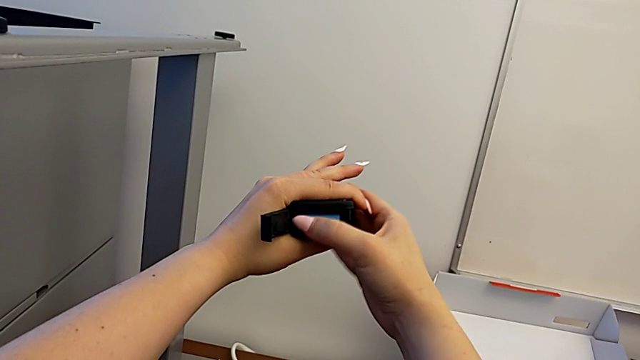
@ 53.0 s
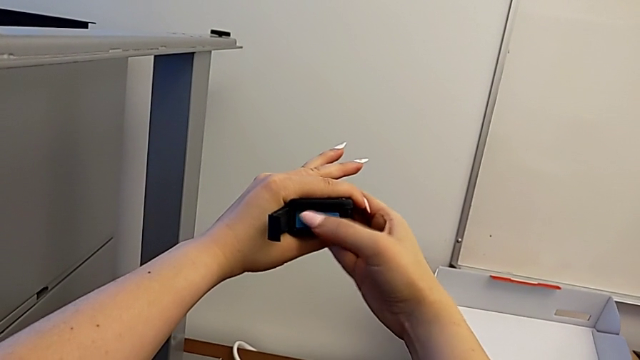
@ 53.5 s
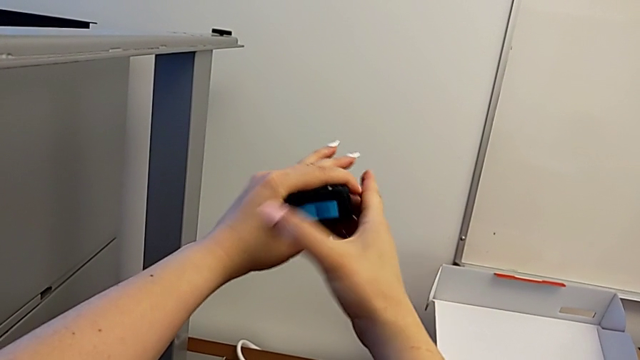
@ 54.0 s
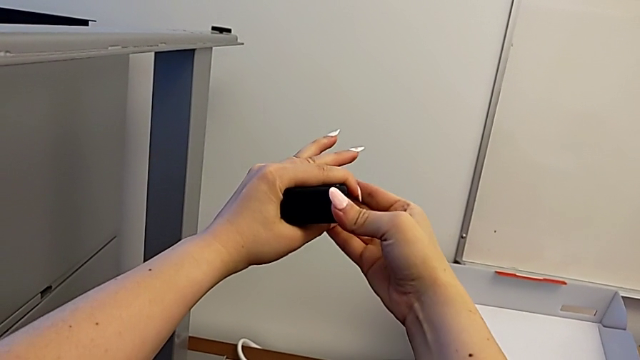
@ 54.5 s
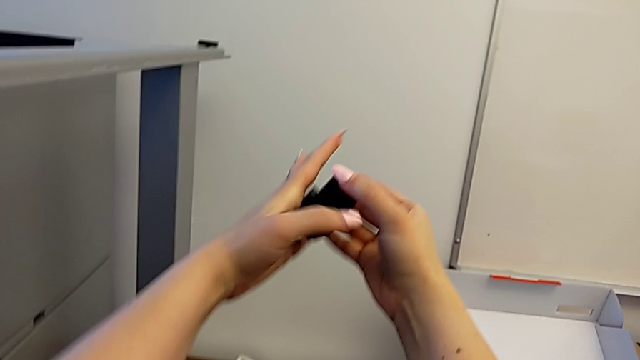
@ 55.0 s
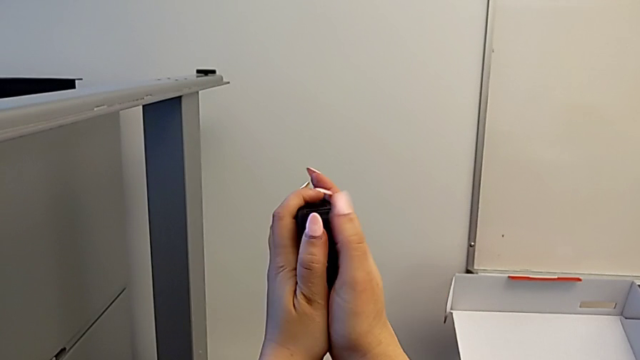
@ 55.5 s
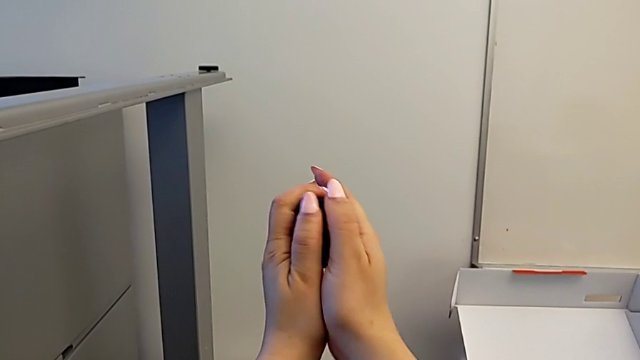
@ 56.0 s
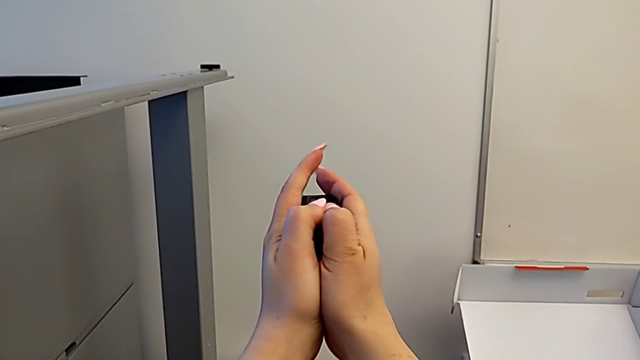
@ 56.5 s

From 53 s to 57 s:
The camera wearer is changing the battery for the GoPro. They close the battery door.

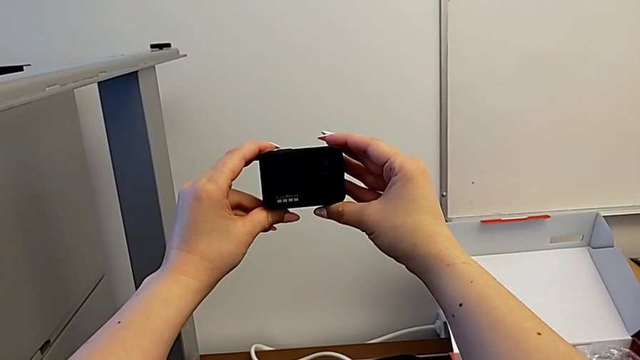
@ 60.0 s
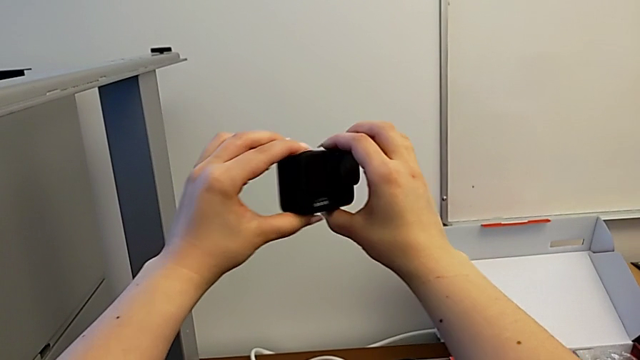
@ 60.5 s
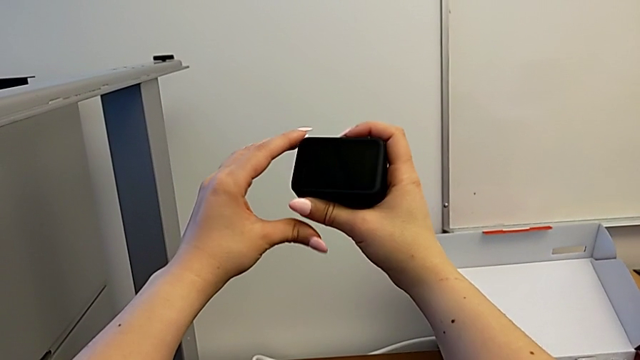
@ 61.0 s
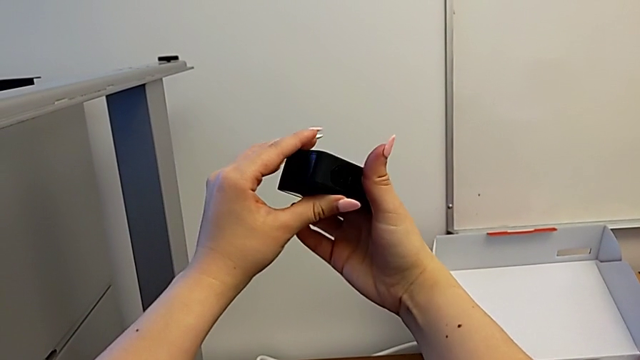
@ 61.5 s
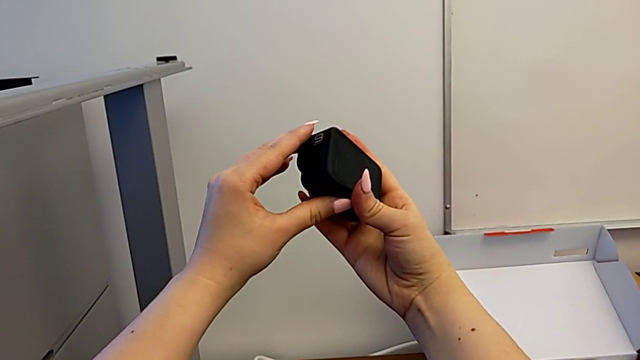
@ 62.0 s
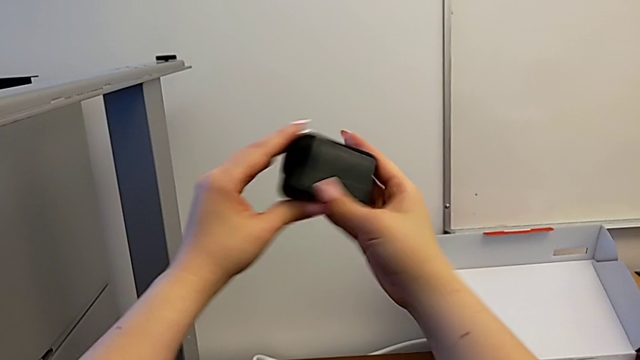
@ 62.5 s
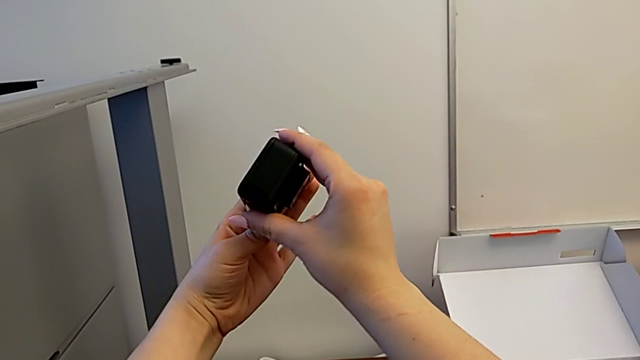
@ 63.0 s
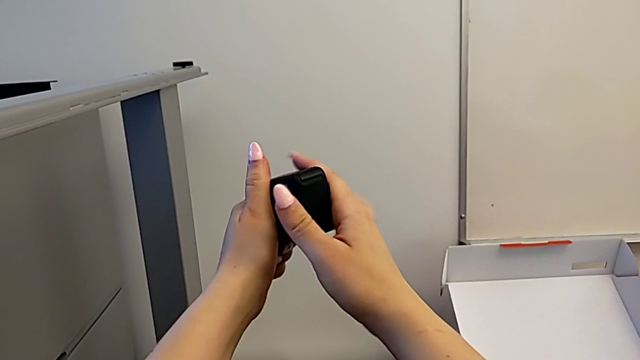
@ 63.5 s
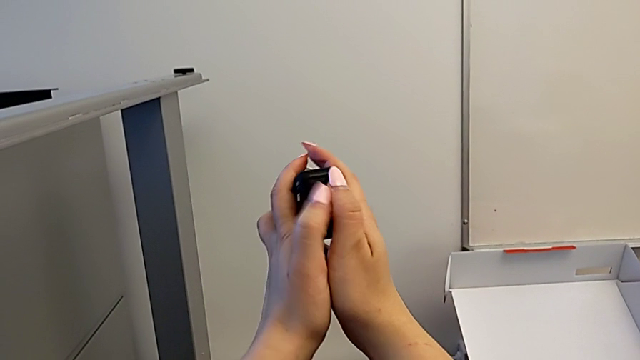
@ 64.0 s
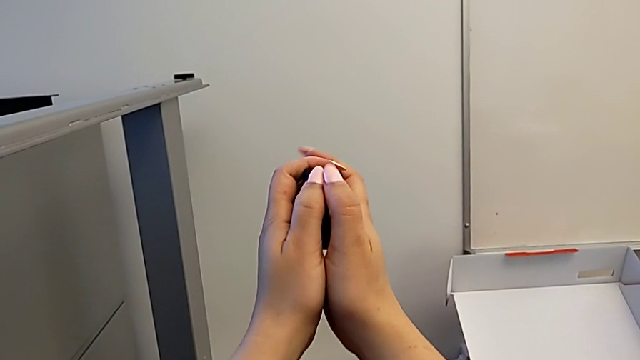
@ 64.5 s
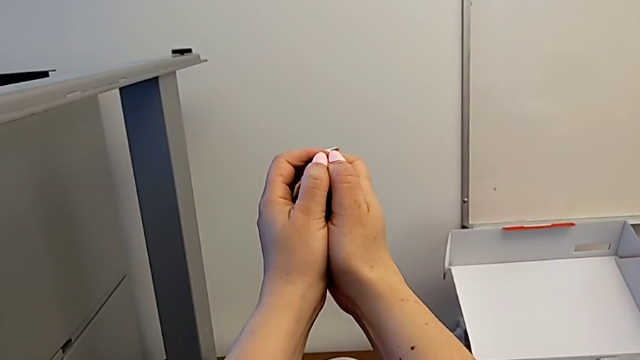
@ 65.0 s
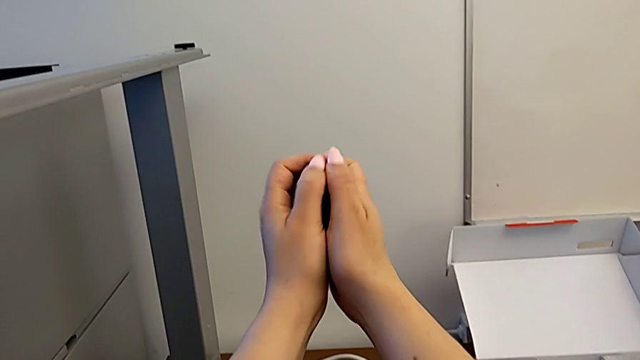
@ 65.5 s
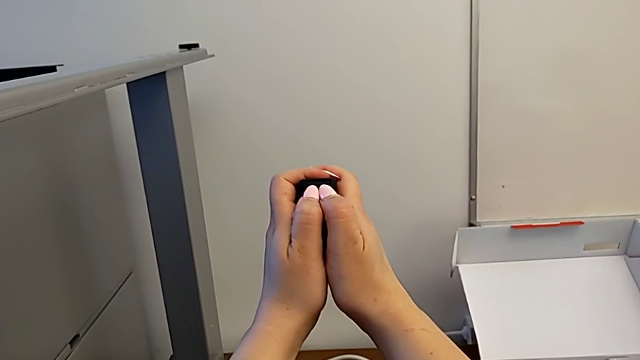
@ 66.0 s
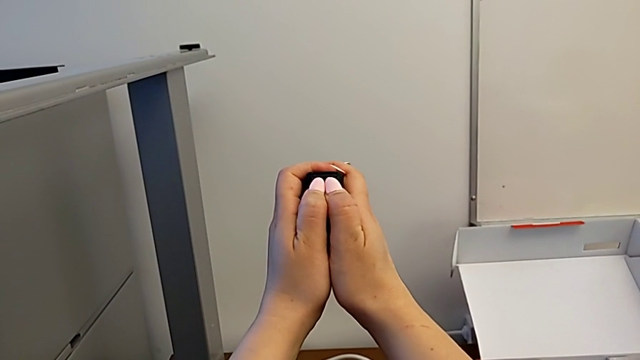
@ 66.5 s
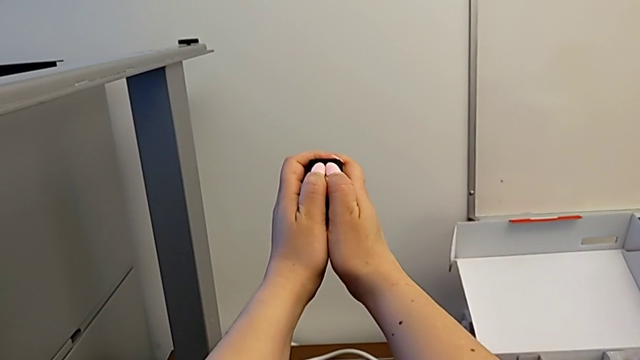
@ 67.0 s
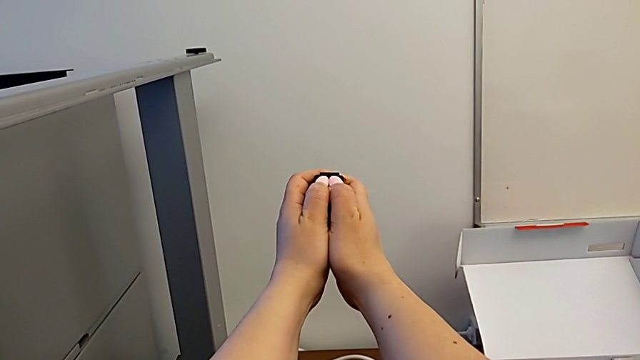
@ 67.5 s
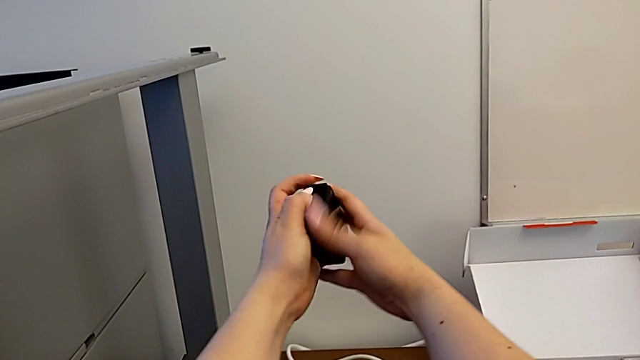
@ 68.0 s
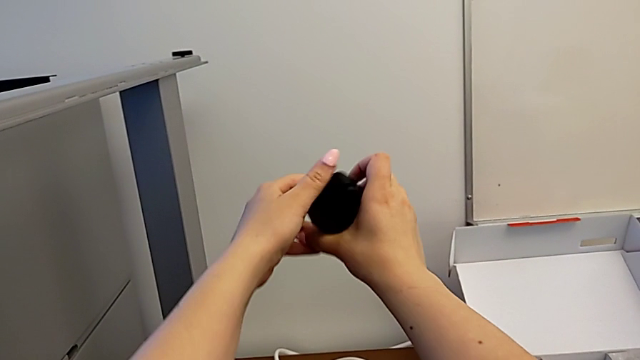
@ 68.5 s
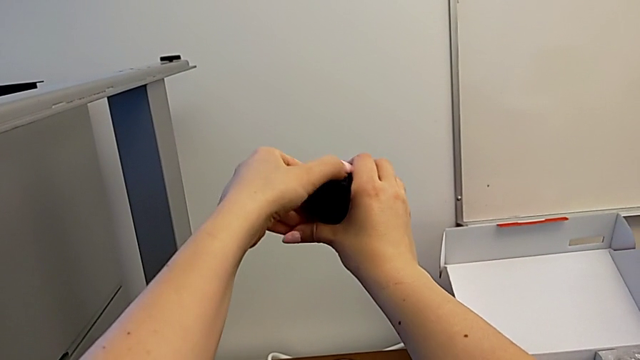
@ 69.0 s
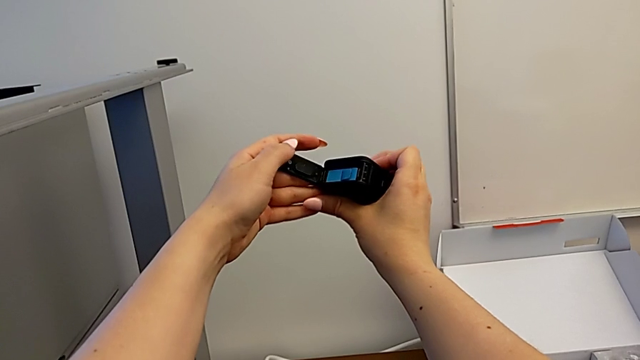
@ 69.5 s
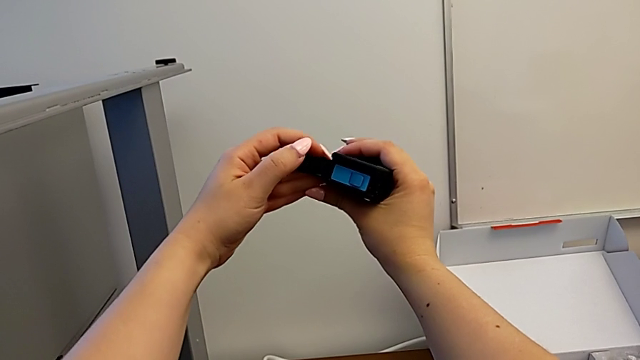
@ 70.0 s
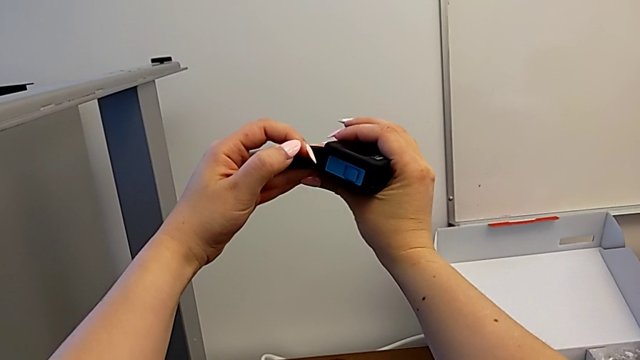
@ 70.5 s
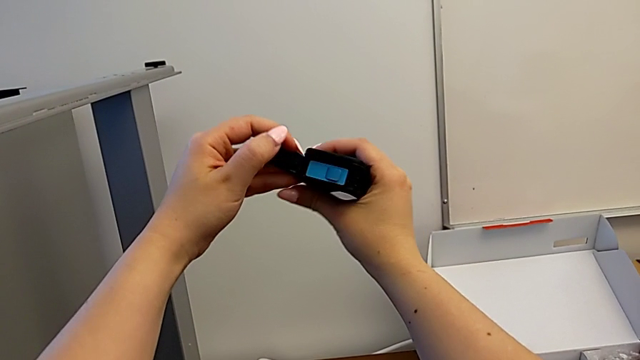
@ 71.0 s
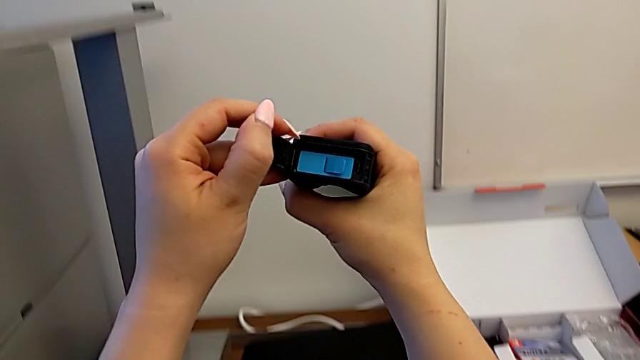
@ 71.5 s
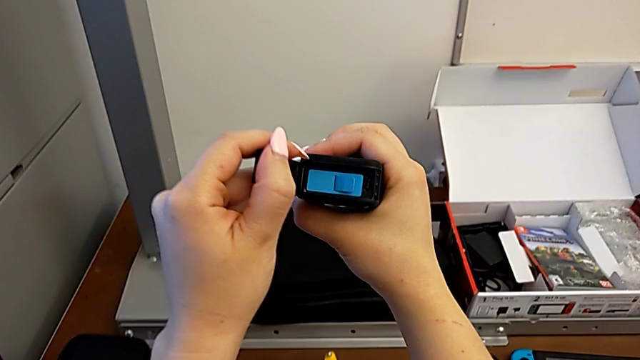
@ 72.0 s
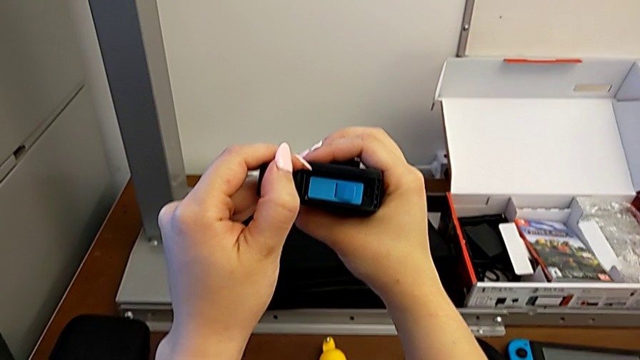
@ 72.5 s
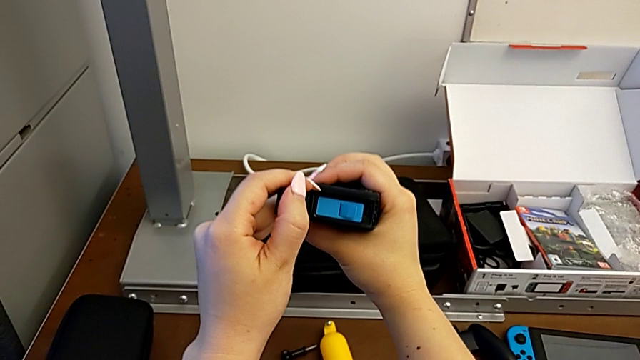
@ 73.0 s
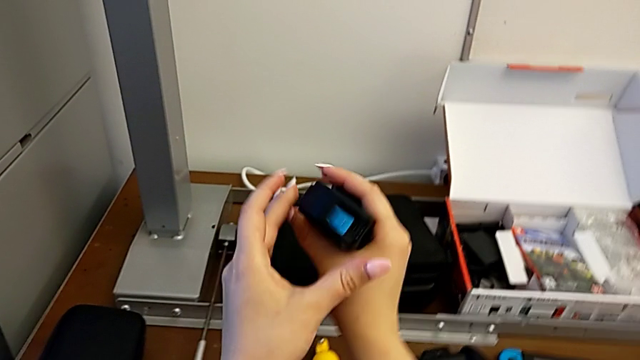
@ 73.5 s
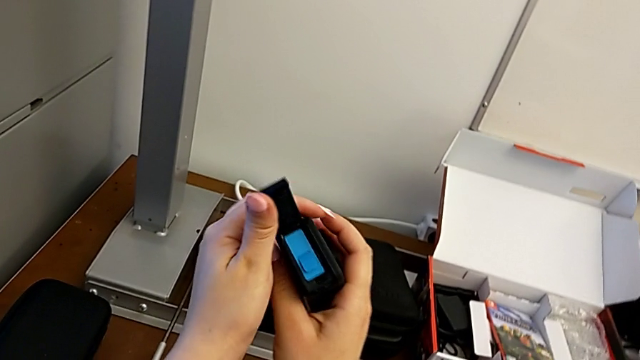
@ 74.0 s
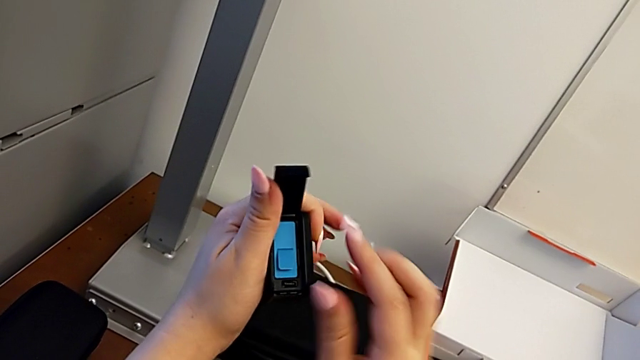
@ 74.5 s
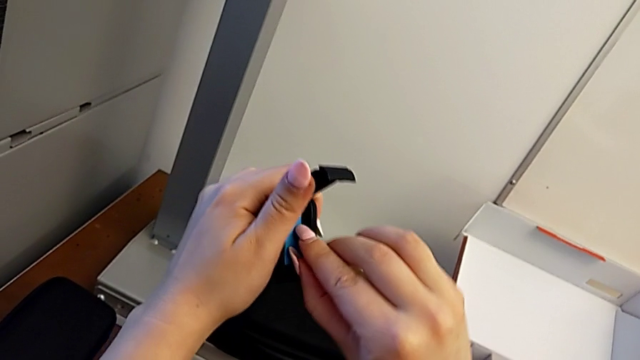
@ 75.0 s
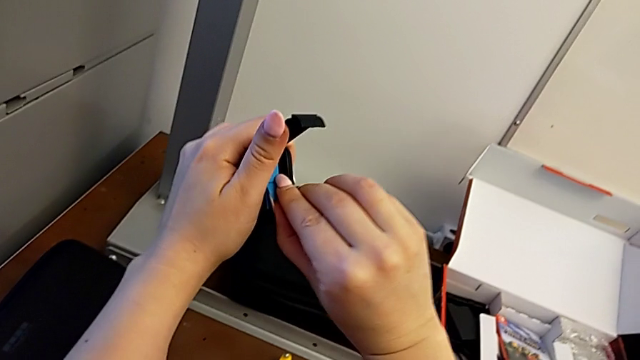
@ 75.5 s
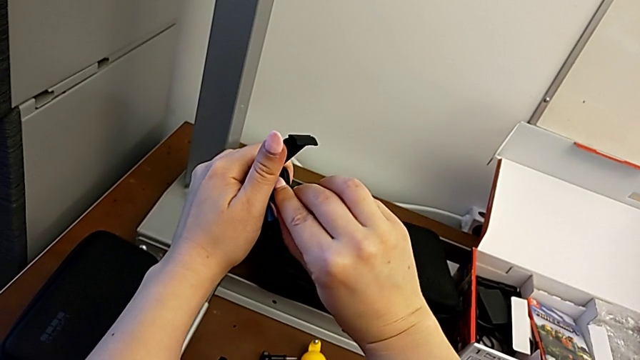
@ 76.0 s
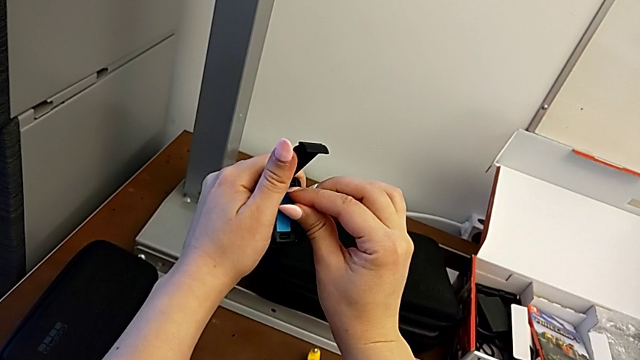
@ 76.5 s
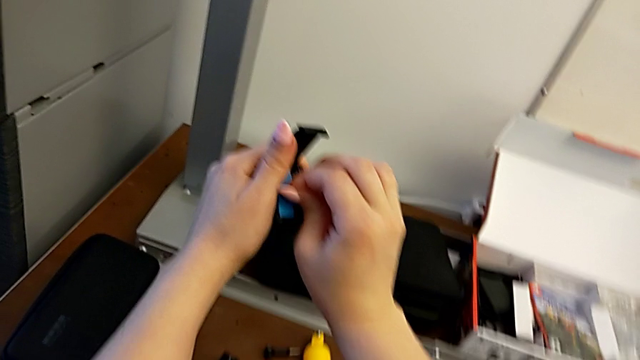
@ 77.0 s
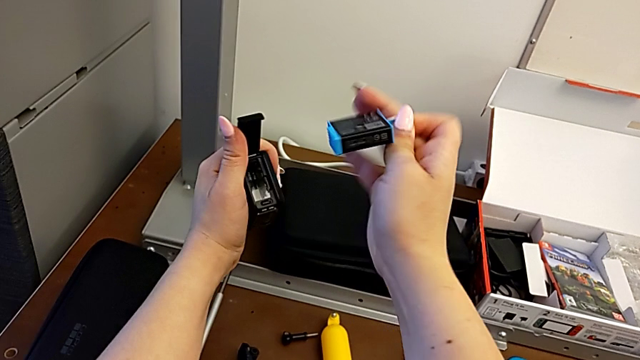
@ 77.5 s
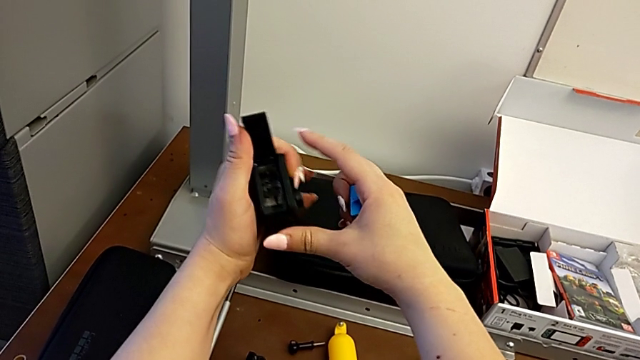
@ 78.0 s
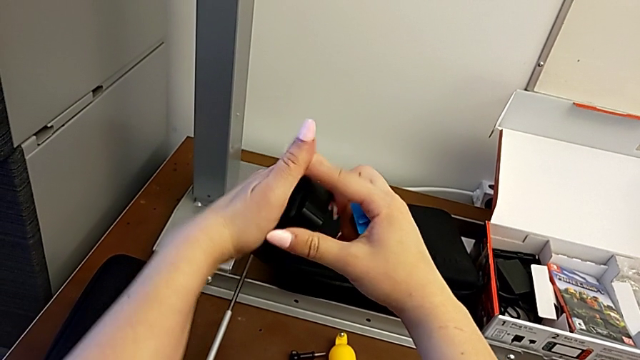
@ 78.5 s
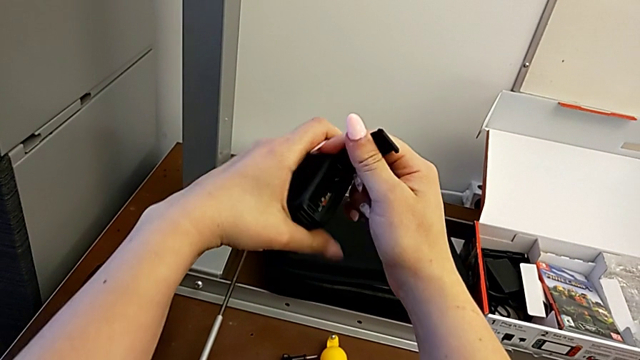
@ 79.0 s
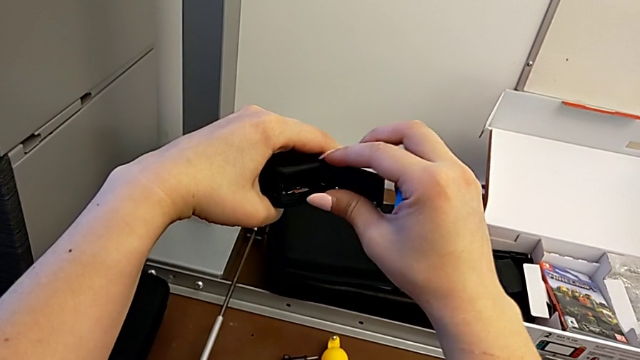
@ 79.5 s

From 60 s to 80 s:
The camera wearer is changing the SD card regularly. They inspect the GoPro, open the battery door, inspect the GoPro, grab the battery, pull the battery and rotate the GoPro.
